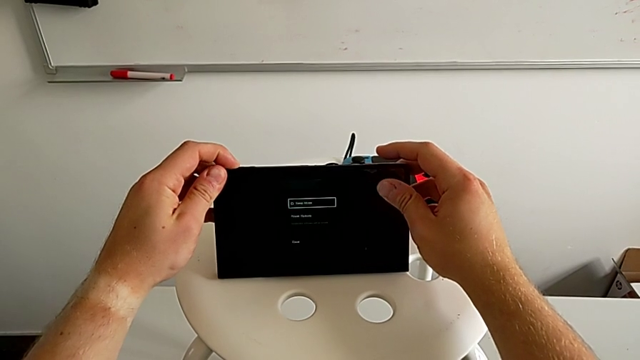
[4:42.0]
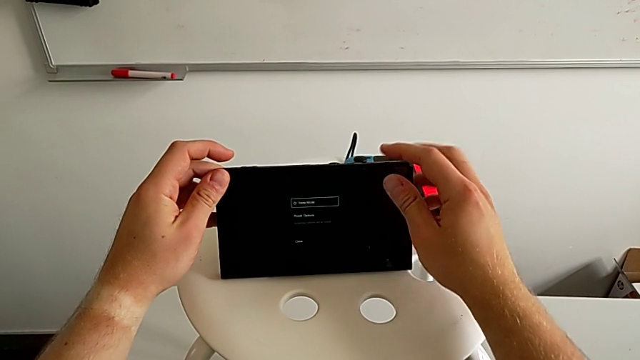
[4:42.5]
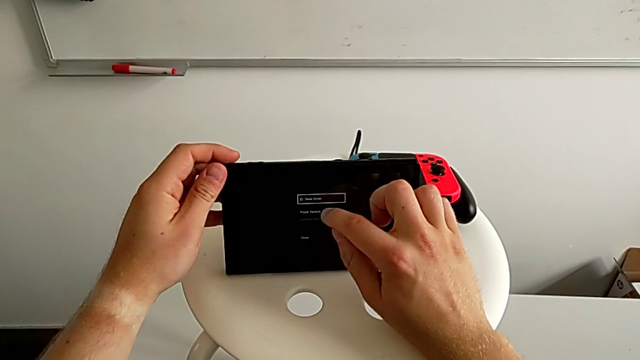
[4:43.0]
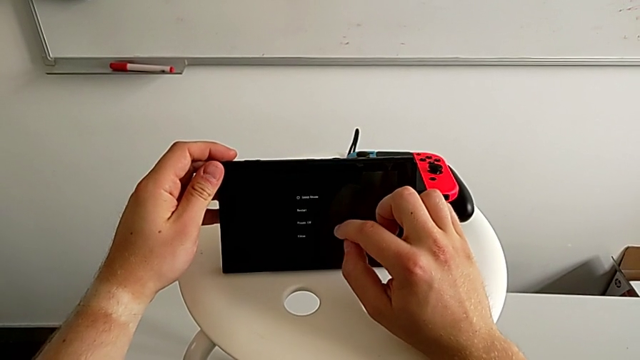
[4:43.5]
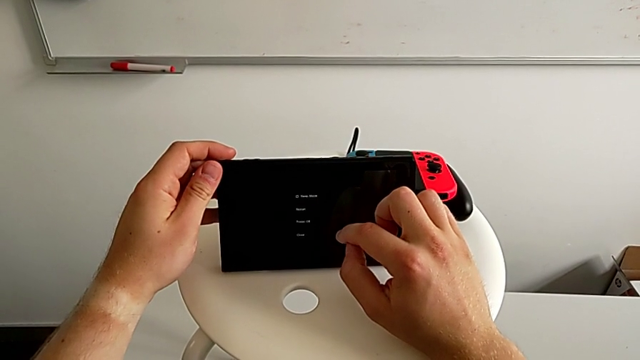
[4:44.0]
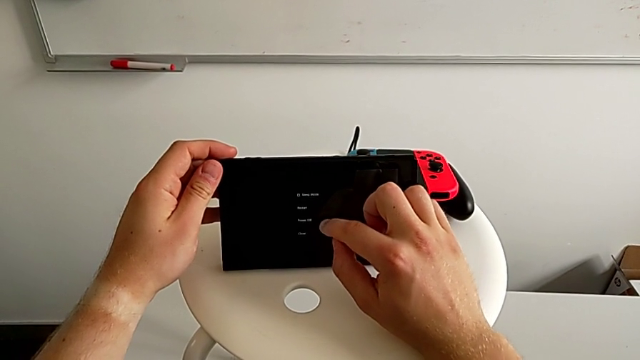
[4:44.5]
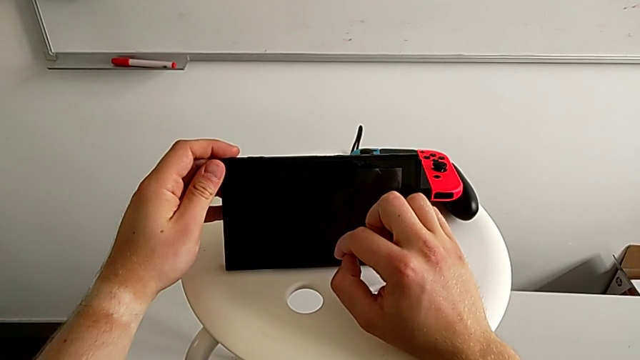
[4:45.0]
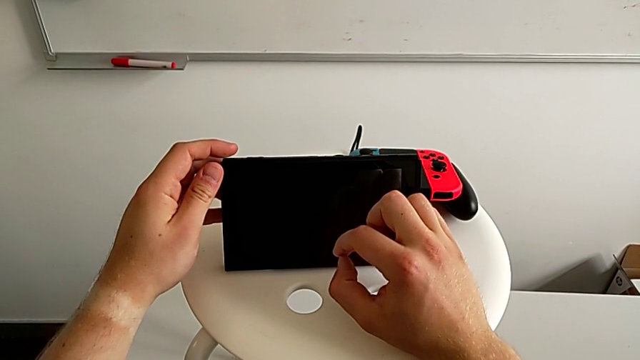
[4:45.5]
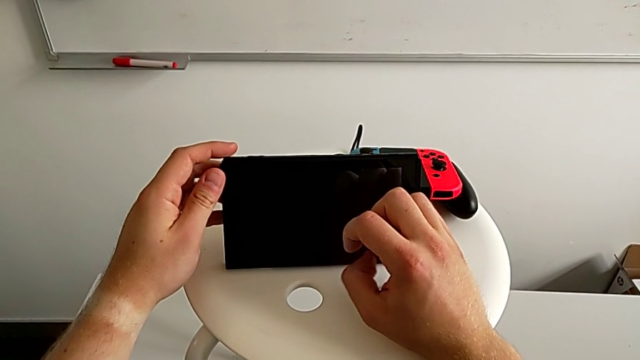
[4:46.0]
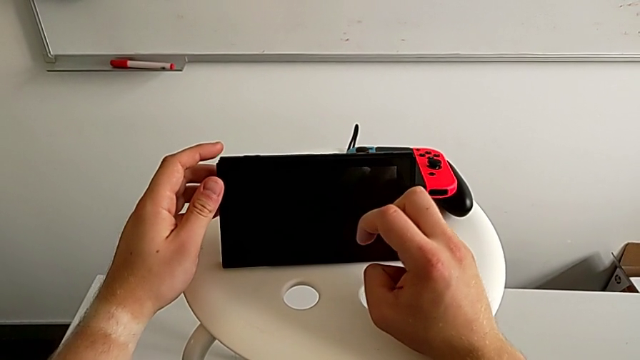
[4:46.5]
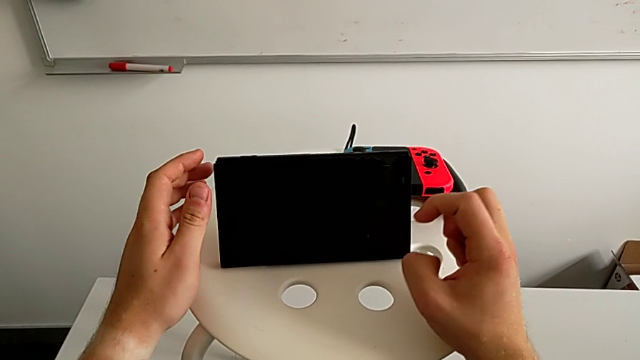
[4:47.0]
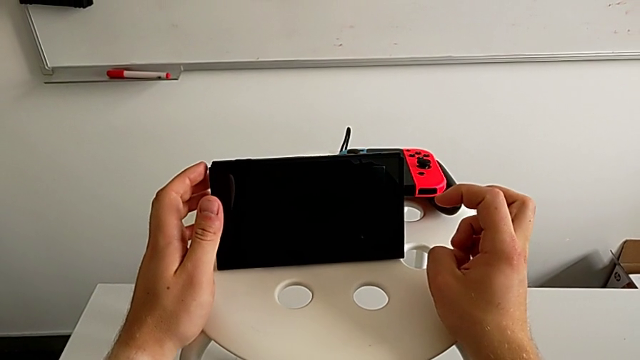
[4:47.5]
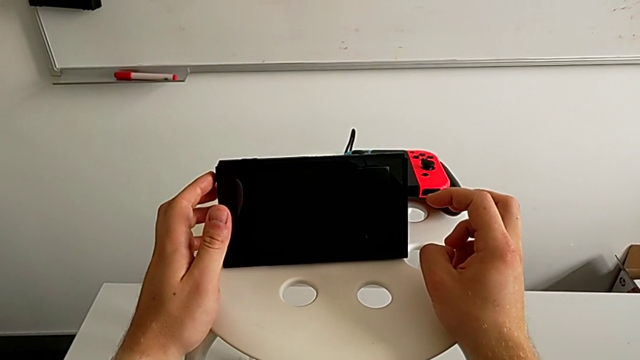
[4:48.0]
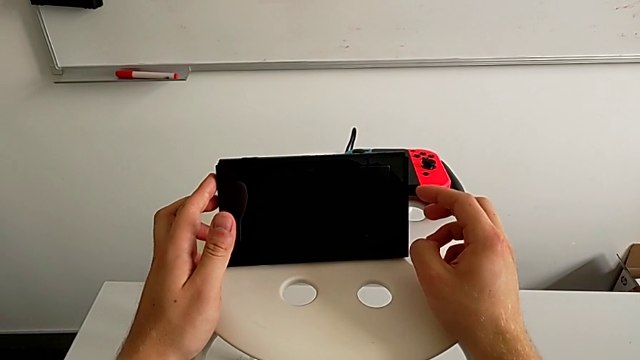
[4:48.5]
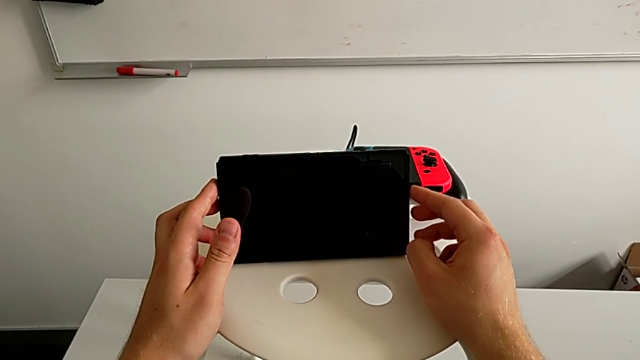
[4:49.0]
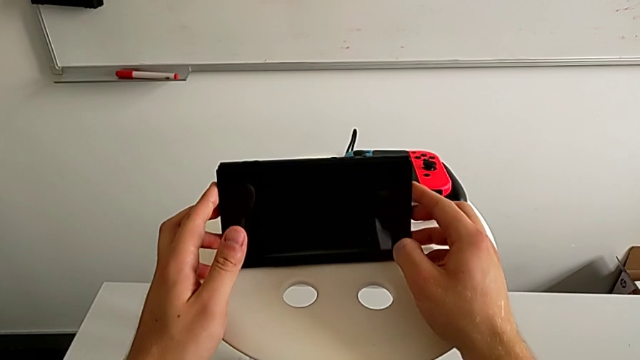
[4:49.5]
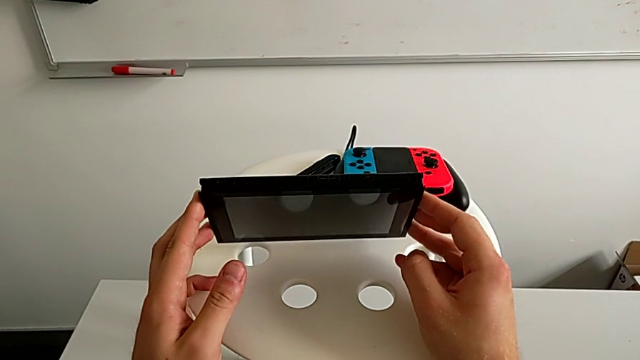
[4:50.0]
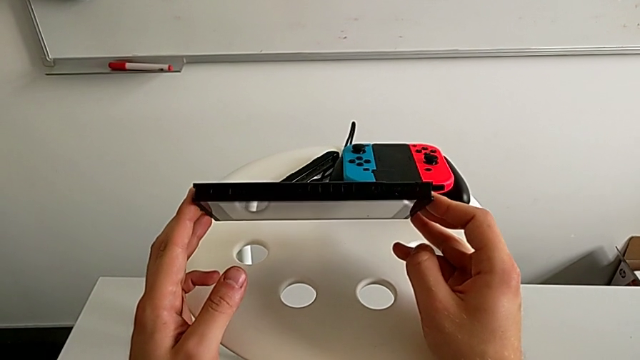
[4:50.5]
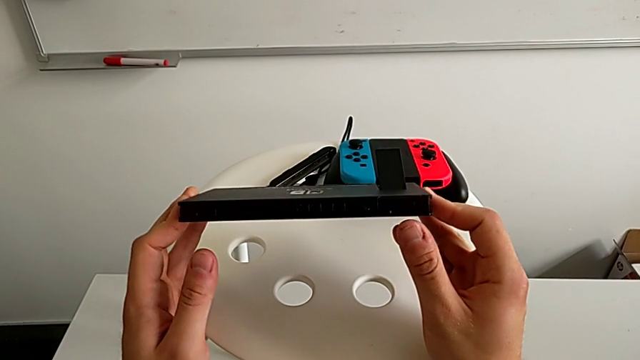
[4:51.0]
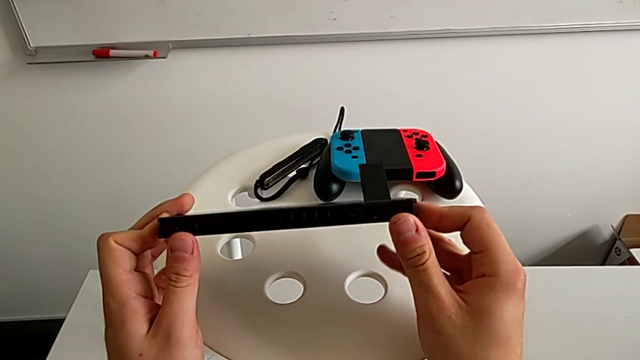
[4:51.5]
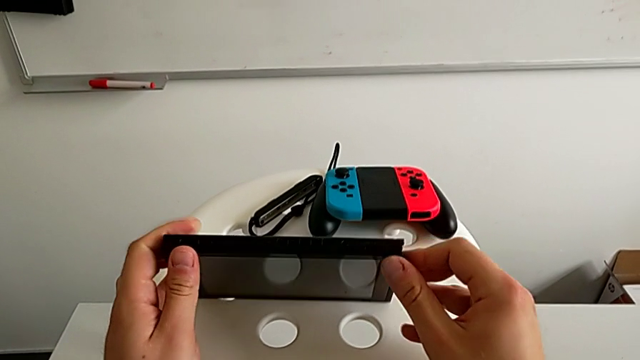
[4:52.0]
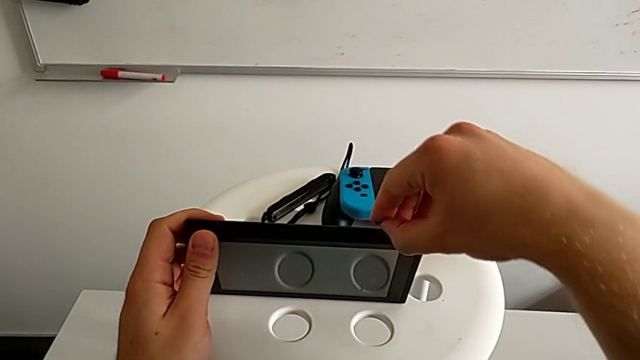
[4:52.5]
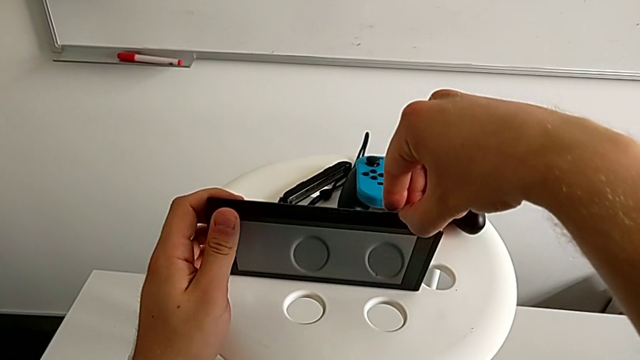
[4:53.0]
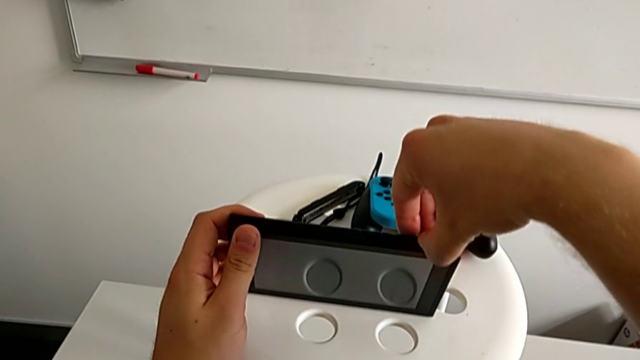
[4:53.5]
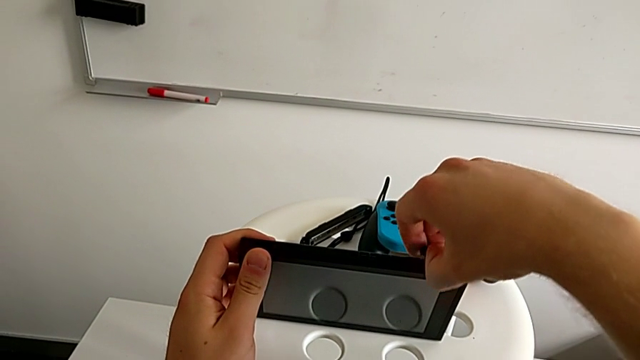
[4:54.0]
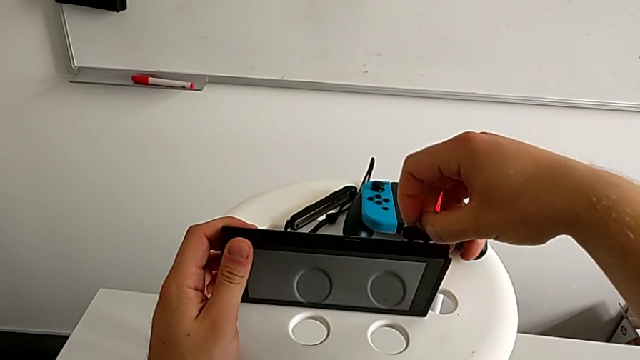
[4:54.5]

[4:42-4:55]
The camera wearer is exchanging the game card. They press the button twice, rotate the Nintendo Switch, hold the button and press the touch screen.

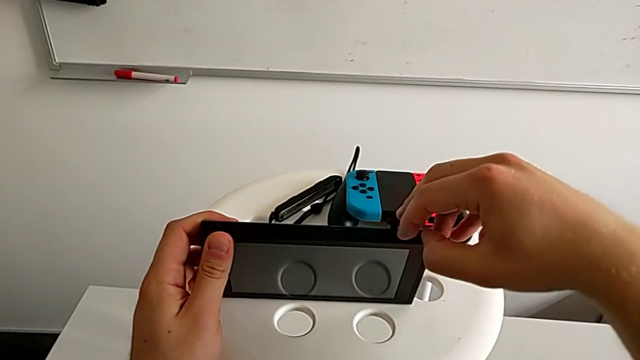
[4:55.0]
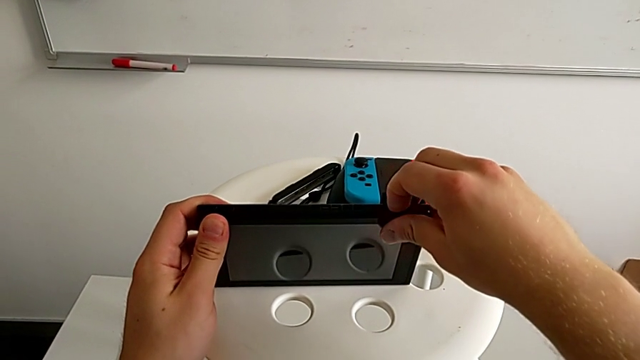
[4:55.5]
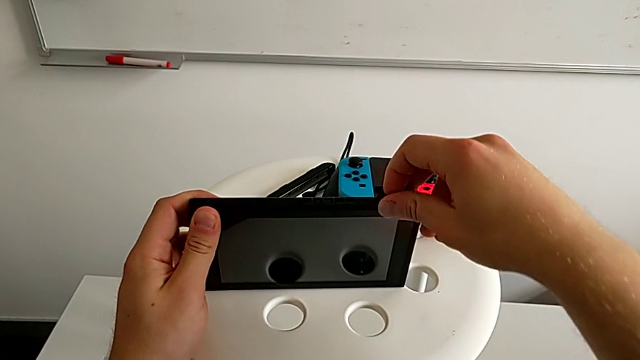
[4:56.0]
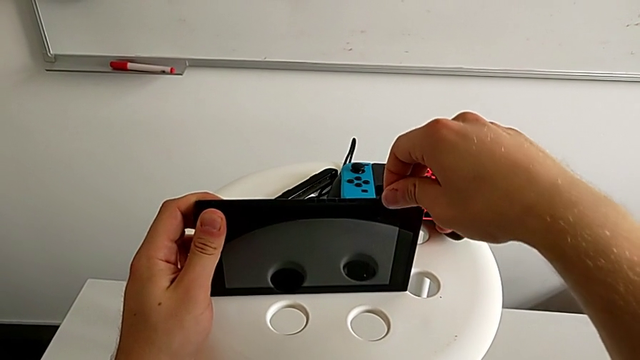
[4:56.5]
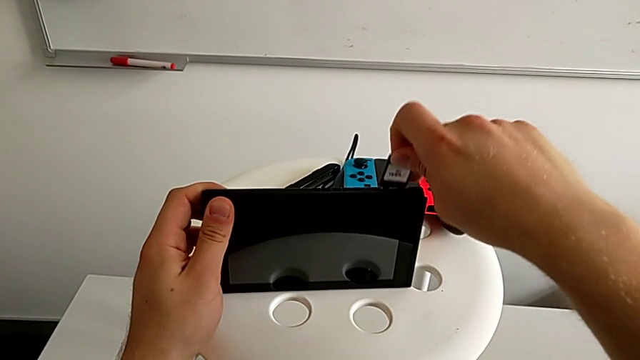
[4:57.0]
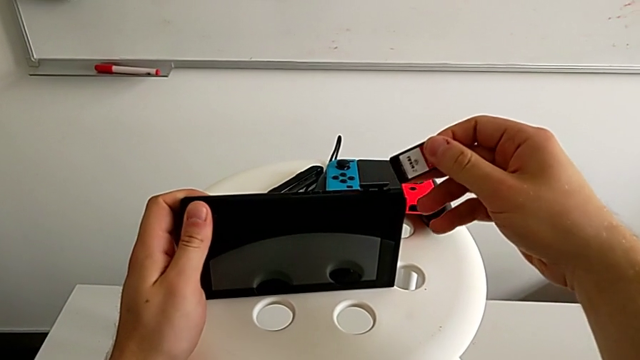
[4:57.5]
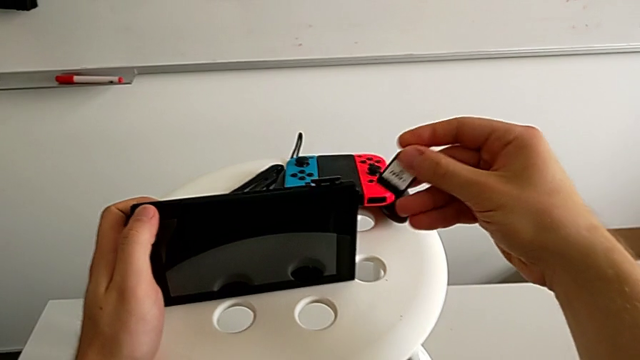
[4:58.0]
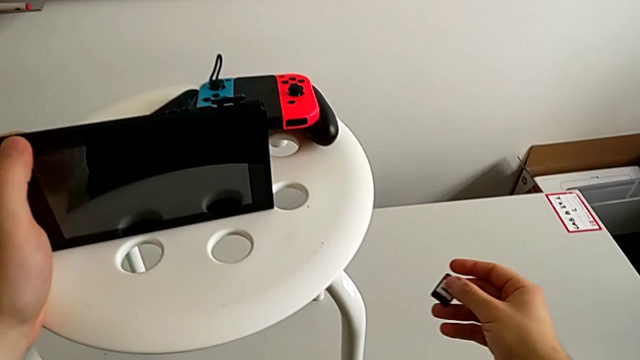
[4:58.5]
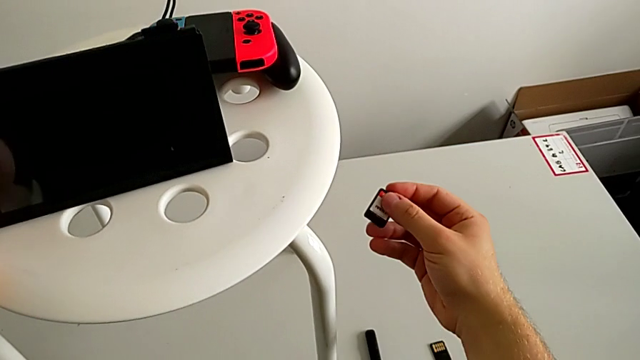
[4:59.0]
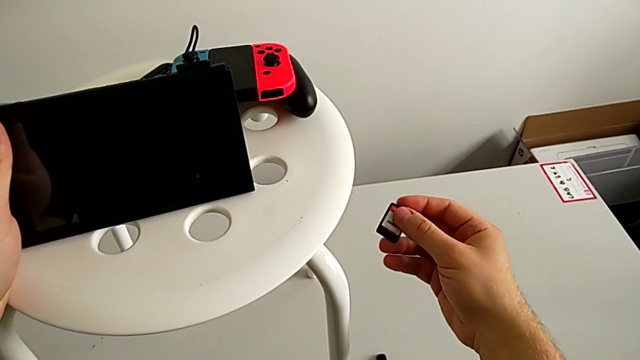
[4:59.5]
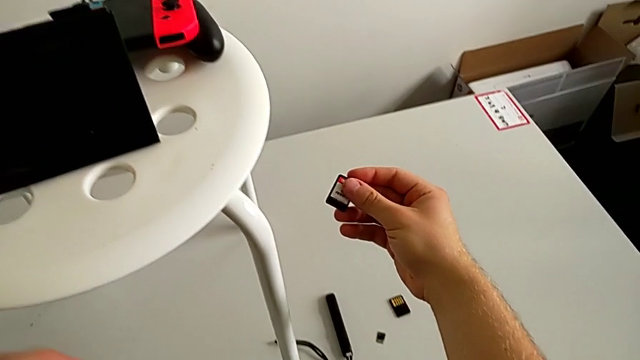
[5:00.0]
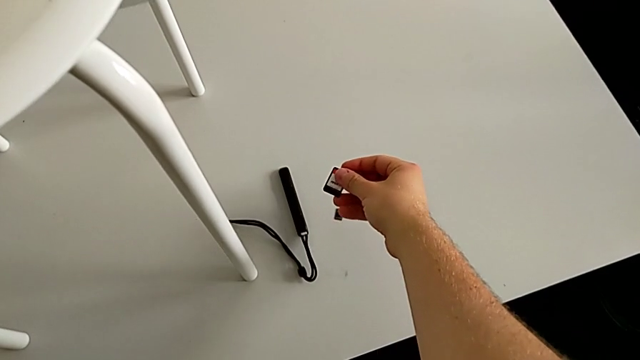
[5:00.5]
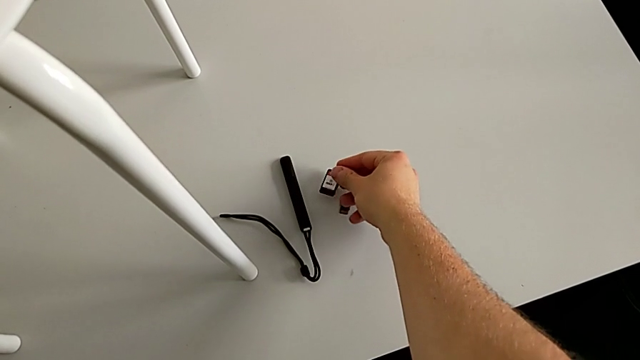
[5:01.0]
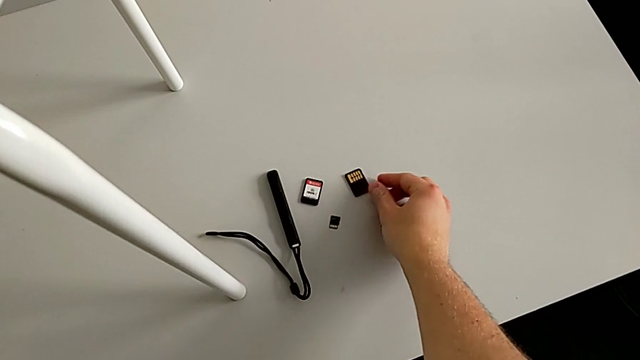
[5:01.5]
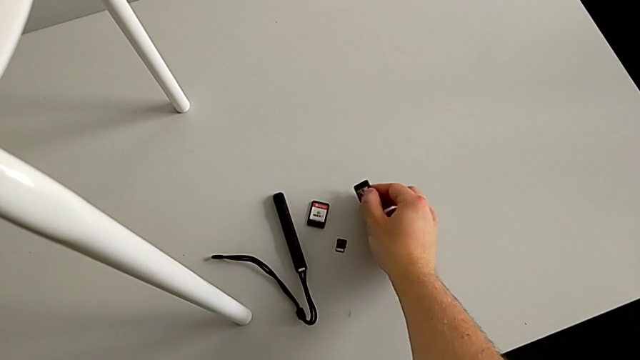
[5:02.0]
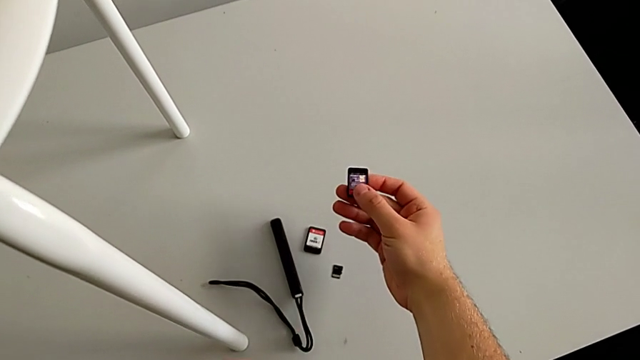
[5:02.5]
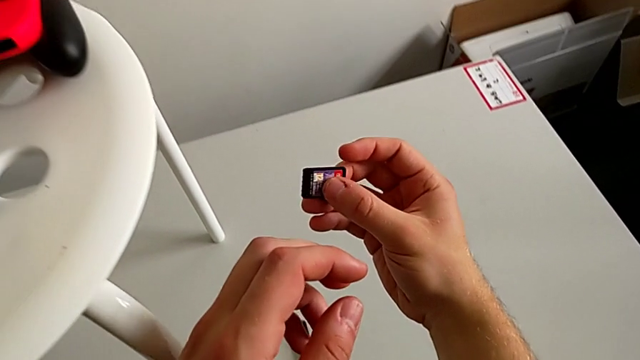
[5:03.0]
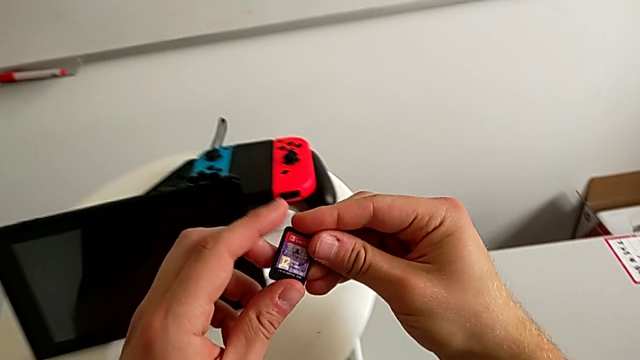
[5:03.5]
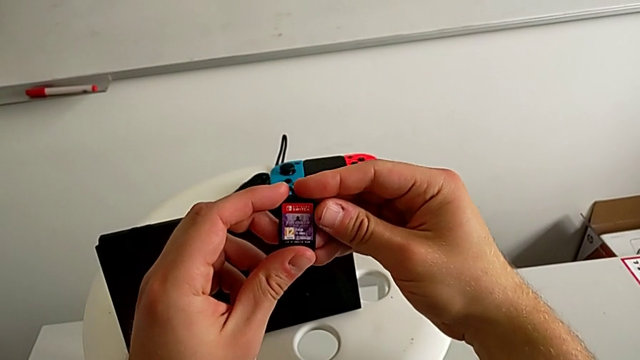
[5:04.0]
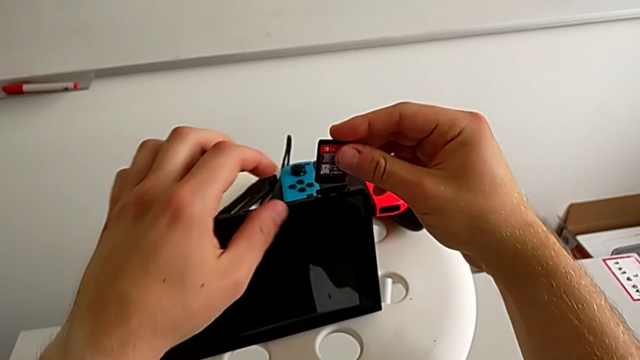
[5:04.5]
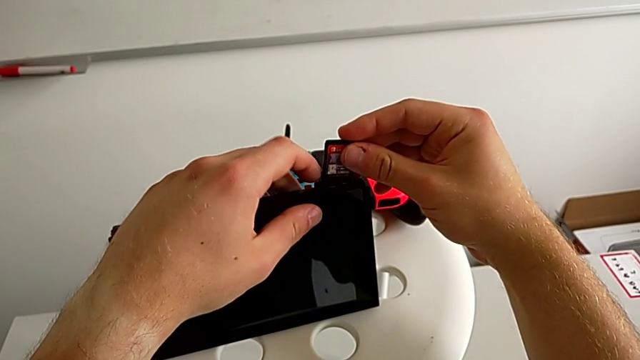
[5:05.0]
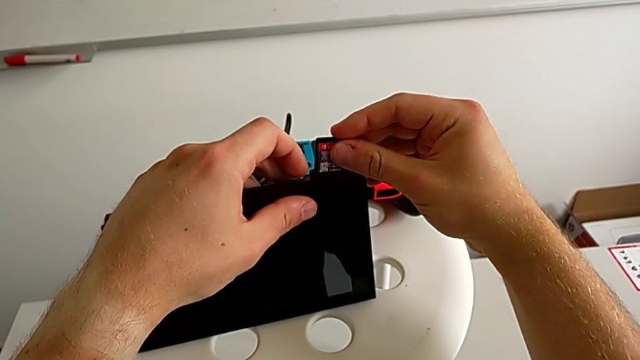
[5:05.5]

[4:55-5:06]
The camera wearer is exchanging the game card. They press the touch screen, rotate the Nintendo Switch and open the game slot.
